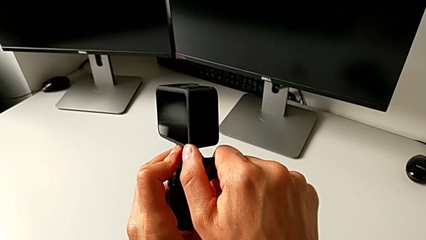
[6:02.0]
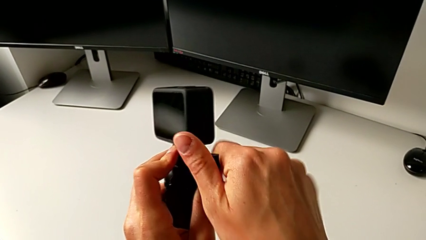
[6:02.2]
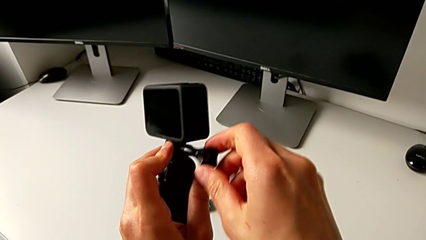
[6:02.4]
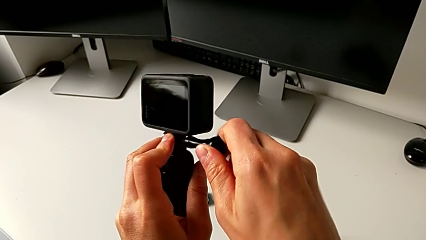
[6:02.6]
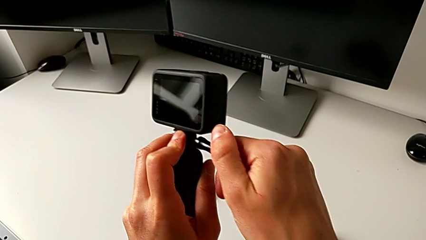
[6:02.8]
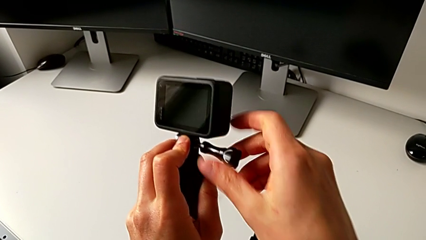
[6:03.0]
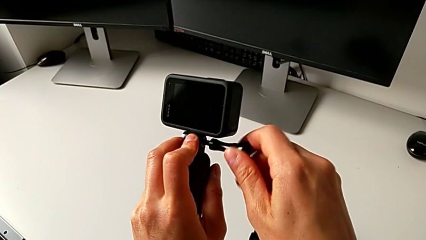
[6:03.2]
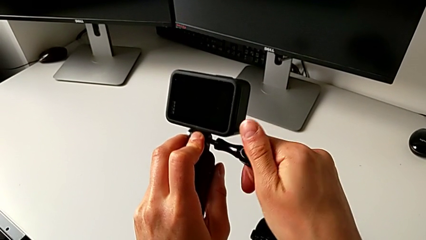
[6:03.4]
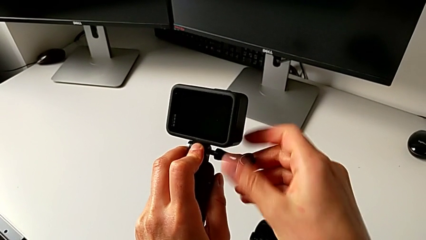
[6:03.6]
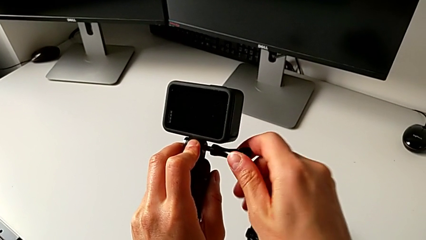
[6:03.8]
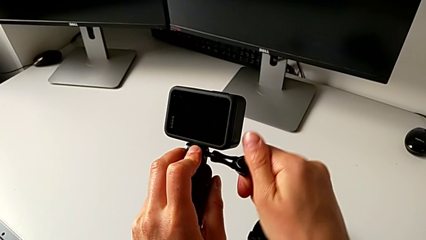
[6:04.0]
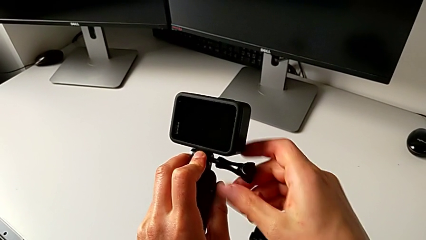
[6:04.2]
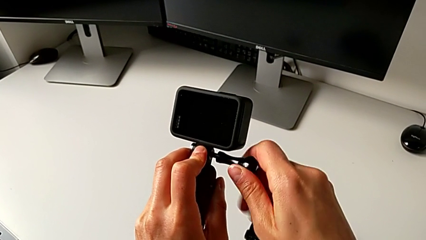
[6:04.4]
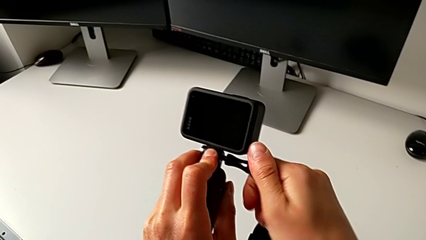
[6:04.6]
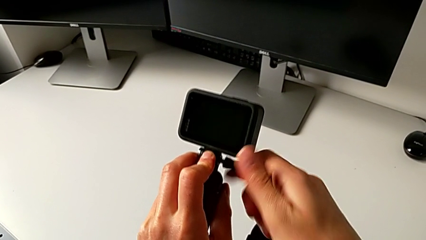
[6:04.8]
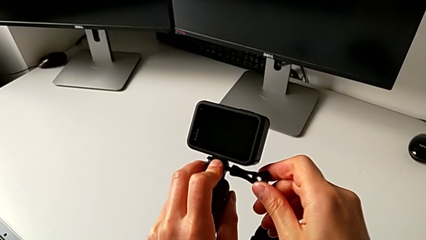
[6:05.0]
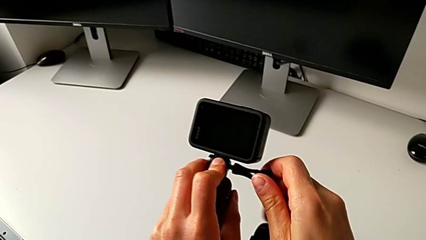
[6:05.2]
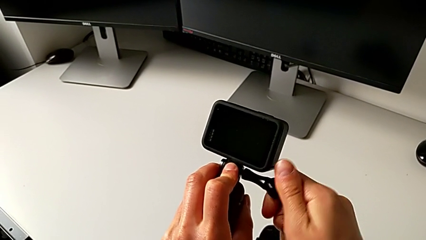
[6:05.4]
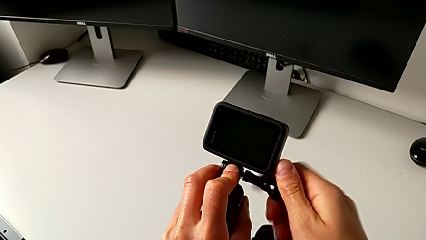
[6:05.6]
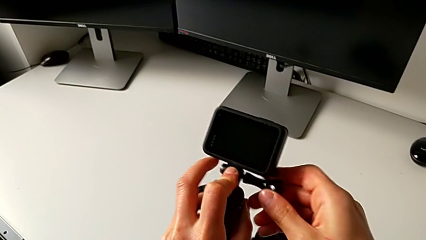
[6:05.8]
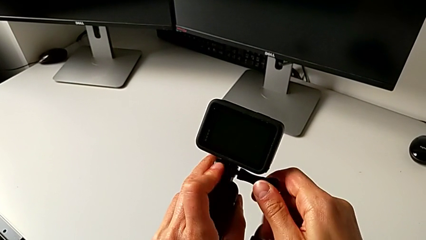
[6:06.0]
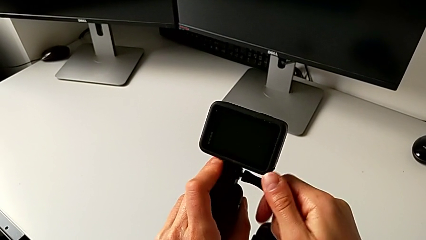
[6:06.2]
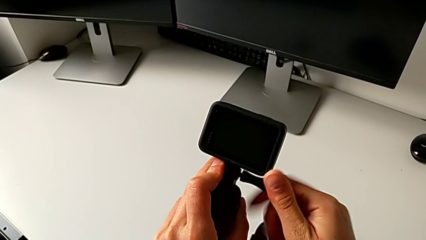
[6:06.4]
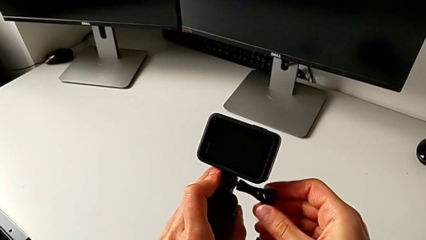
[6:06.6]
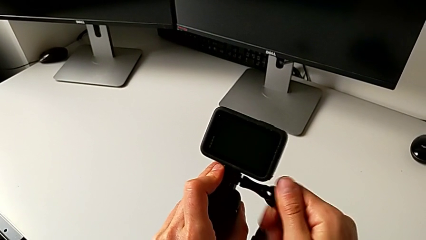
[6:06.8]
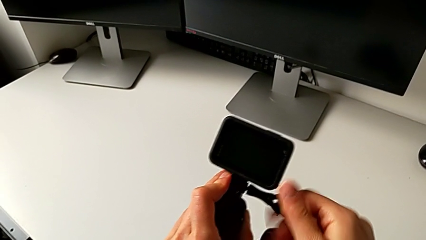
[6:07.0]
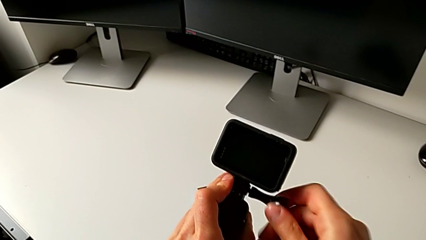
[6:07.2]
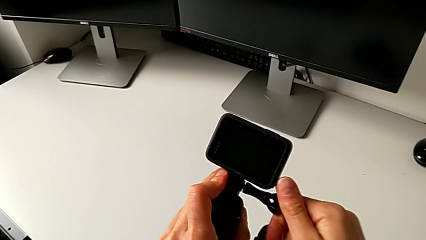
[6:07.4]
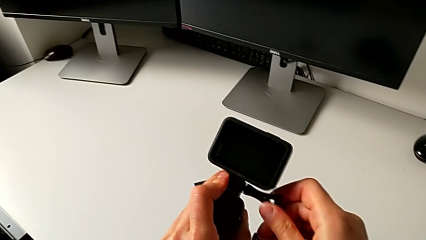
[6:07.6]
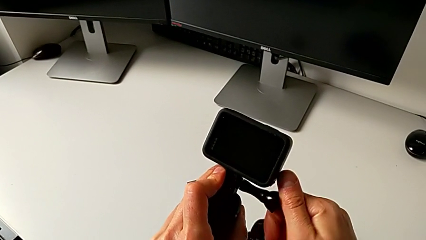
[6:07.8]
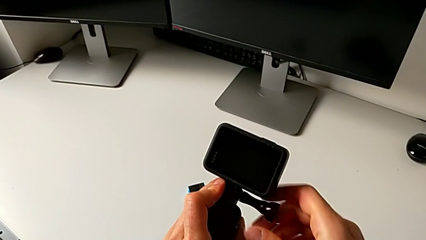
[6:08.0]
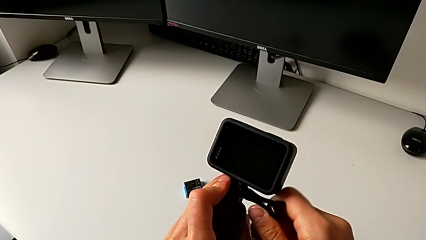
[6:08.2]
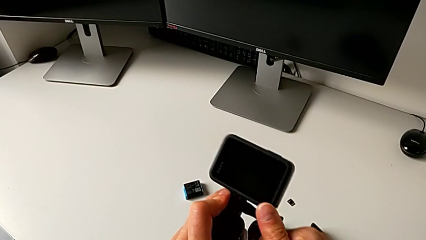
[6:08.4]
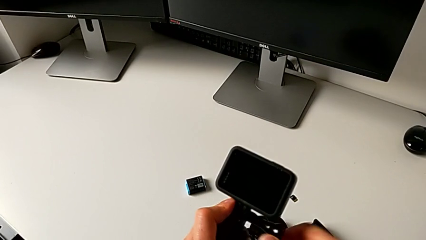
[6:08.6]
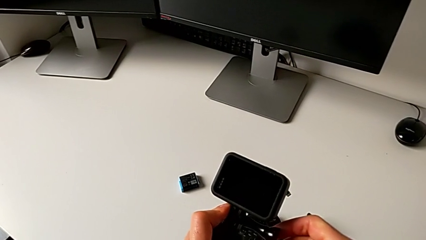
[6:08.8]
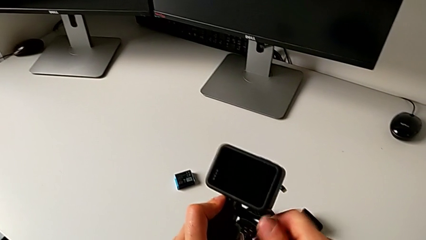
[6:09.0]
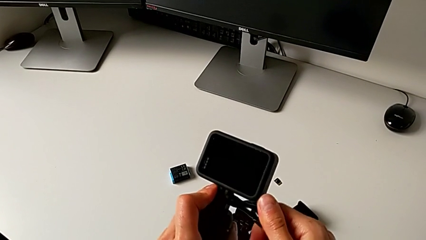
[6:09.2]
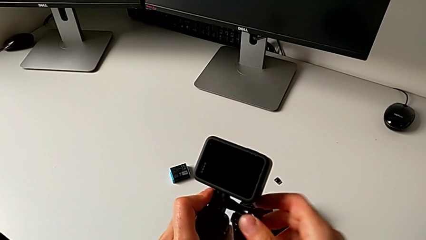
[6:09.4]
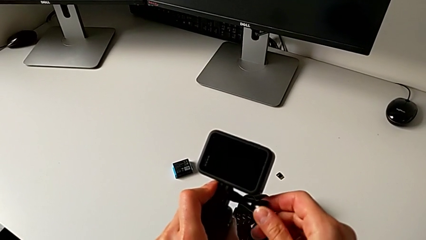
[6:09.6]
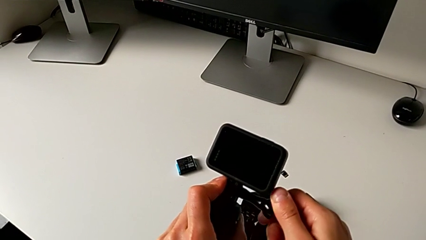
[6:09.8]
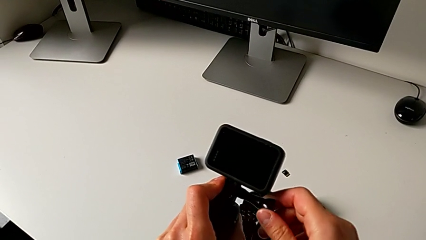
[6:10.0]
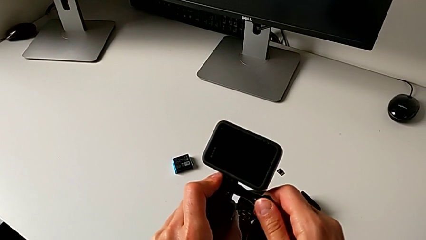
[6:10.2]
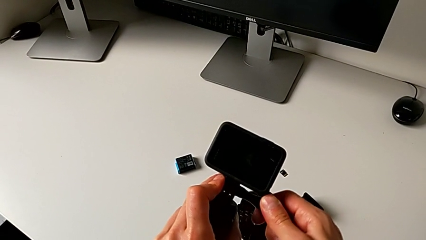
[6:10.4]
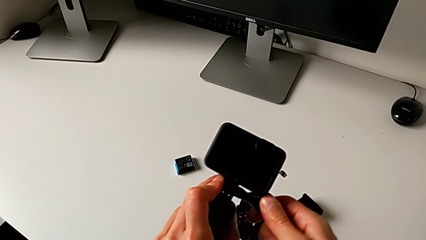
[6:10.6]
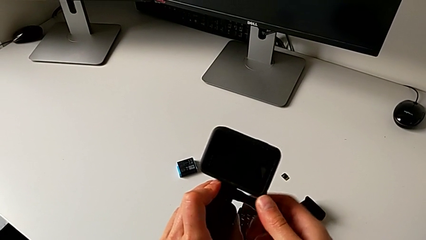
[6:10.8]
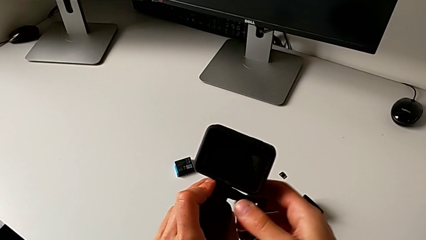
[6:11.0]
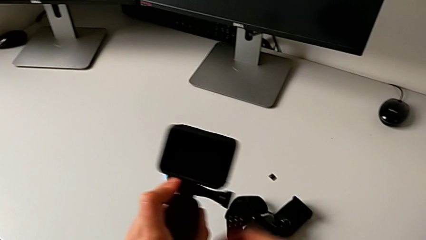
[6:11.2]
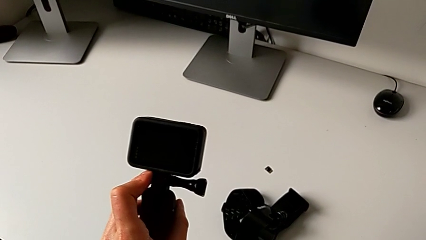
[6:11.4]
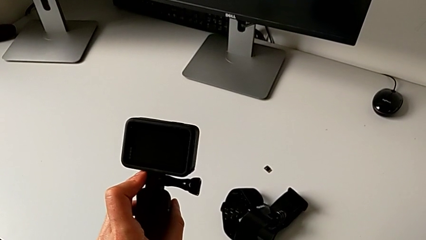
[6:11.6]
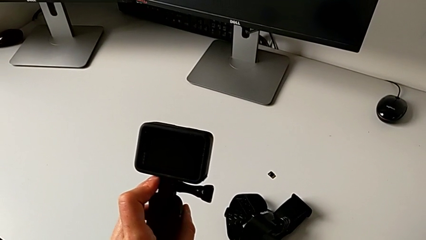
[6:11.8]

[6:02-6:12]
The camera wearer is adjusting the length of the strap on the handle. They screw the mounting peg.

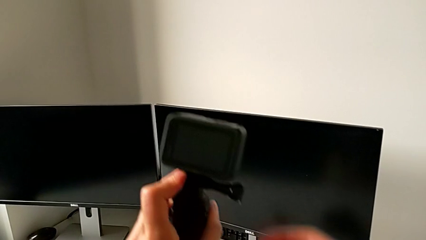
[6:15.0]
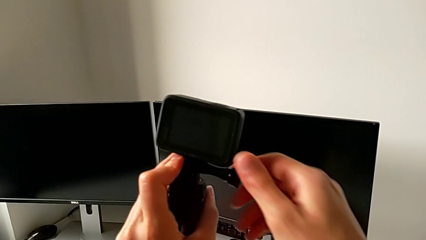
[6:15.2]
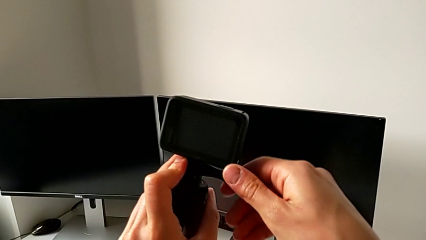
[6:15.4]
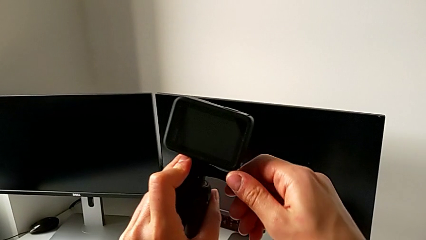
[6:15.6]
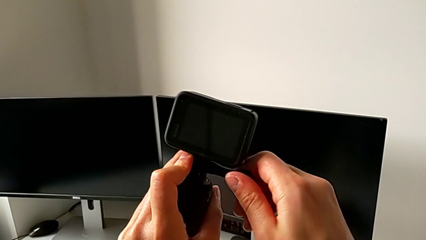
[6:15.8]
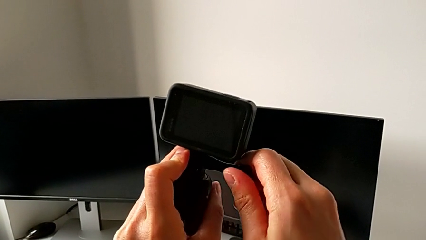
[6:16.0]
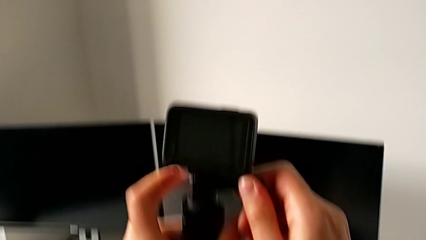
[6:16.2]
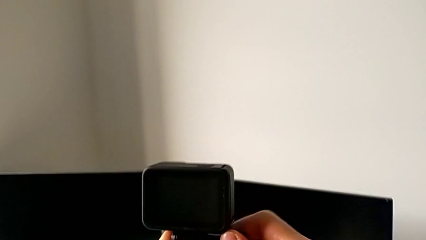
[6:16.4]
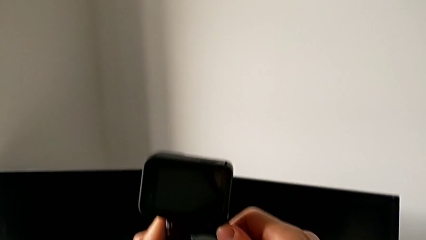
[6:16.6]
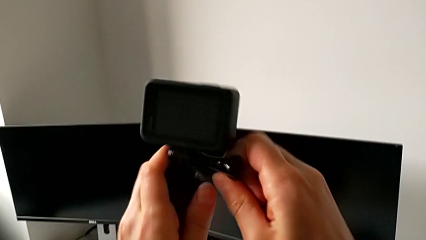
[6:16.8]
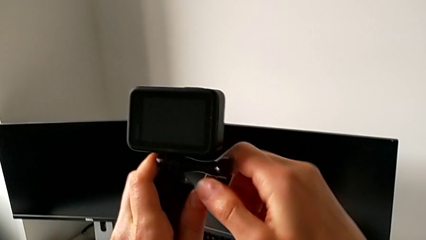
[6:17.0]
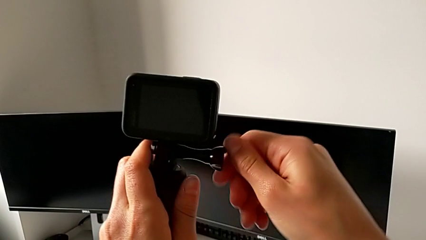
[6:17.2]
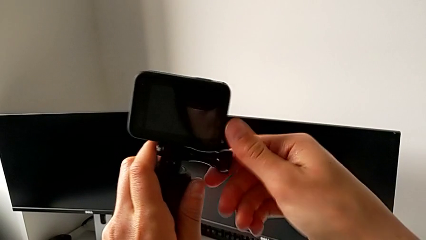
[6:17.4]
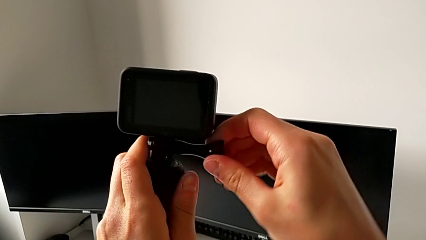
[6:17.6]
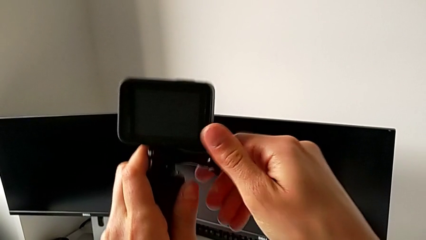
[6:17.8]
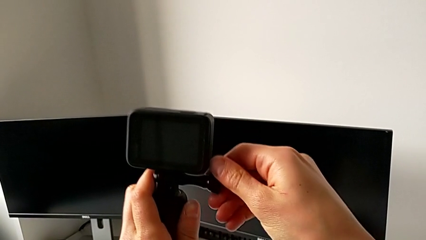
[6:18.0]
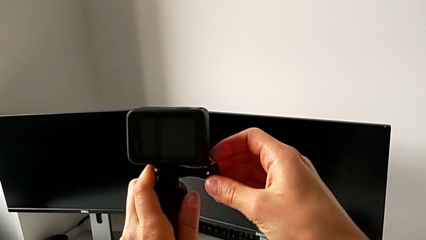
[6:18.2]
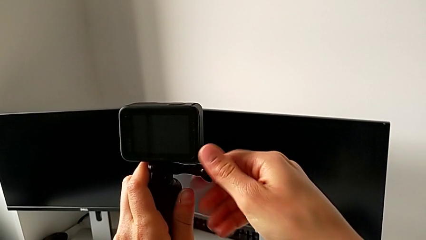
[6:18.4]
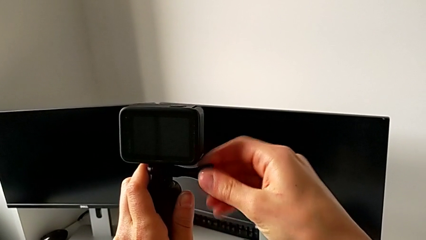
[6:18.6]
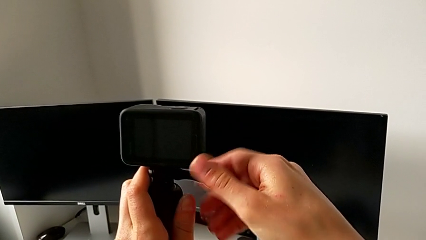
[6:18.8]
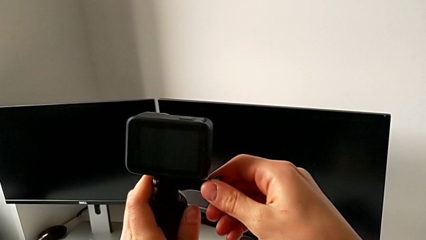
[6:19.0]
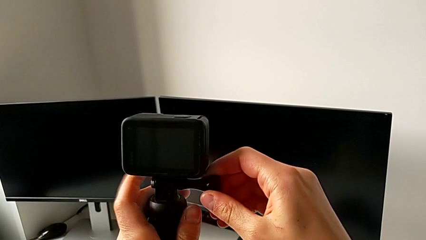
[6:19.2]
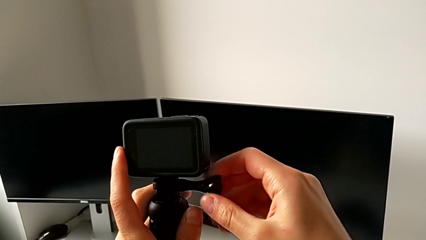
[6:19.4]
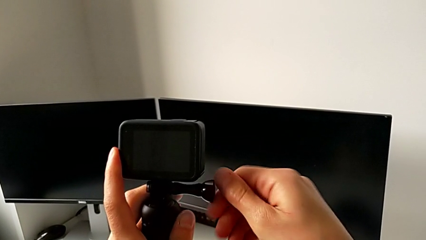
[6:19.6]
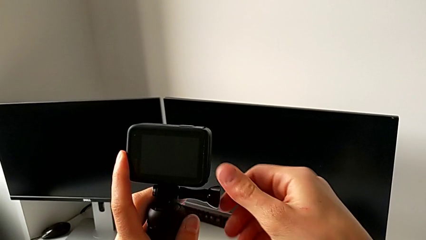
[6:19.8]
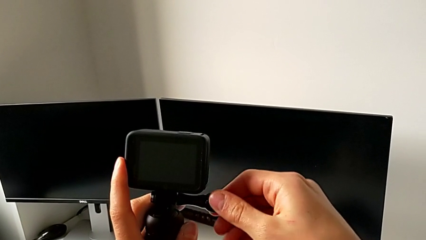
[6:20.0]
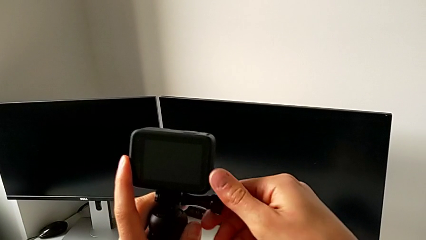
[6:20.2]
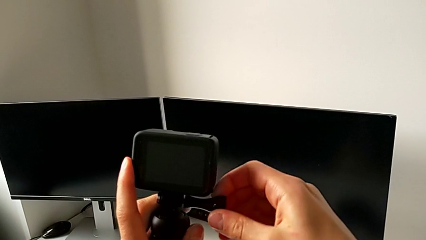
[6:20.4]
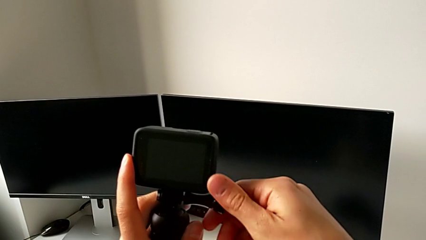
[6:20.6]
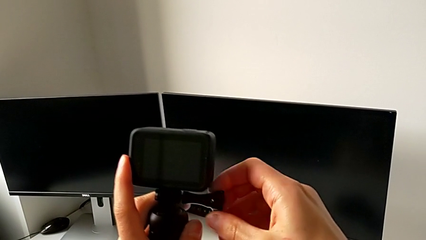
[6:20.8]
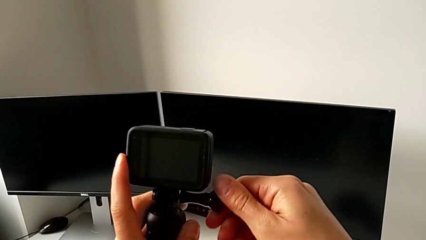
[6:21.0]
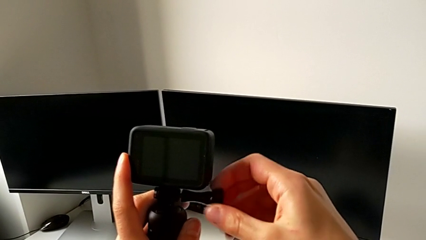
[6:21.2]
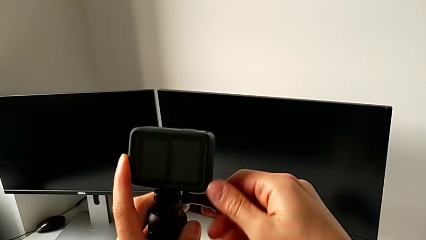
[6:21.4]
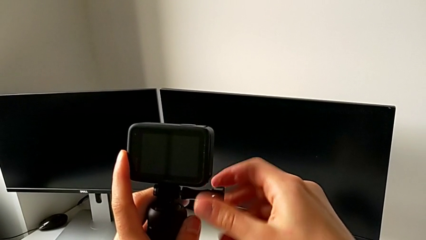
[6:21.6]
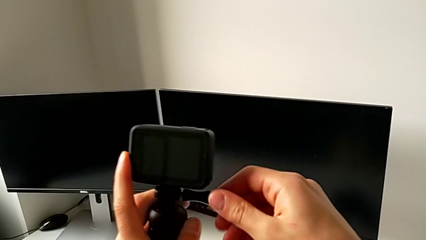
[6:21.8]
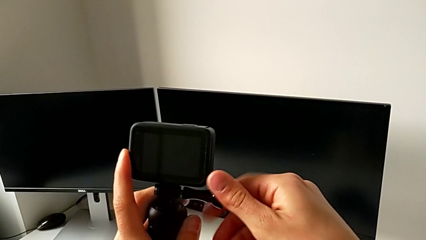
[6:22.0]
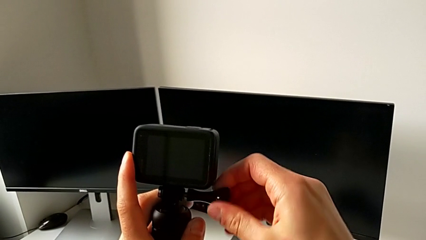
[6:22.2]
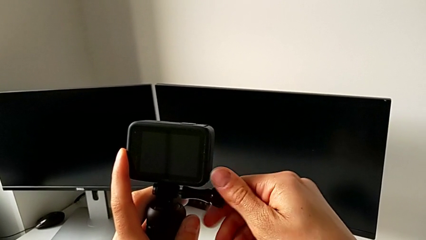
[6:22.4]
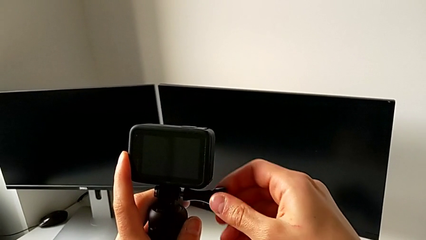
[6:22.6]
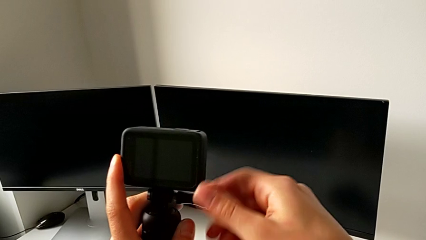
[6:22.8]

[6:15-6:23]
The camera wearer is removing their handheld grip. They begin to withdraw the mounting peg.
